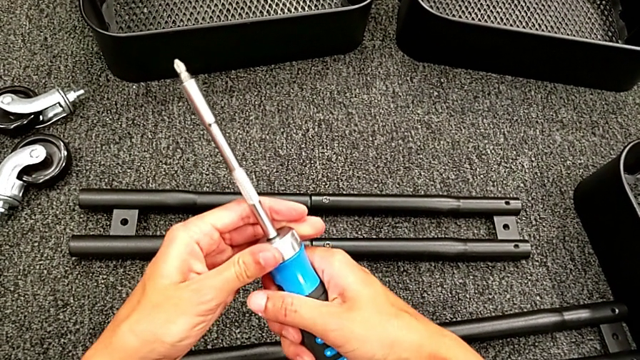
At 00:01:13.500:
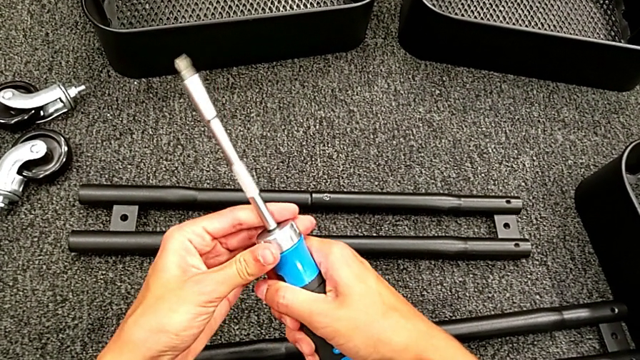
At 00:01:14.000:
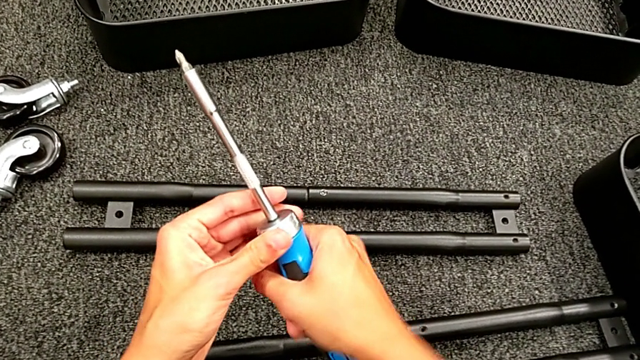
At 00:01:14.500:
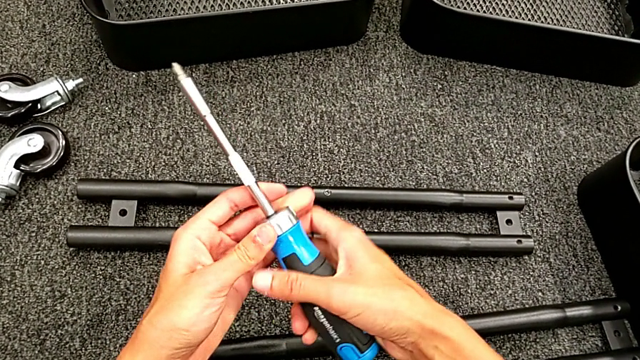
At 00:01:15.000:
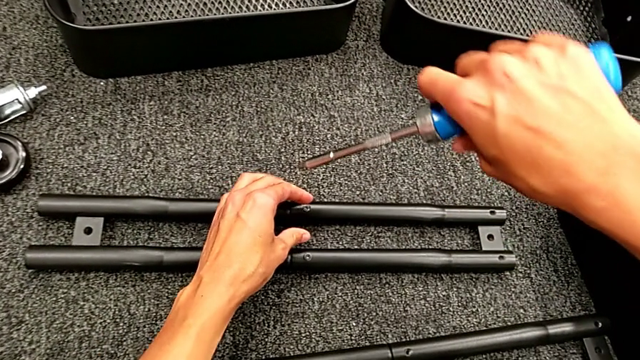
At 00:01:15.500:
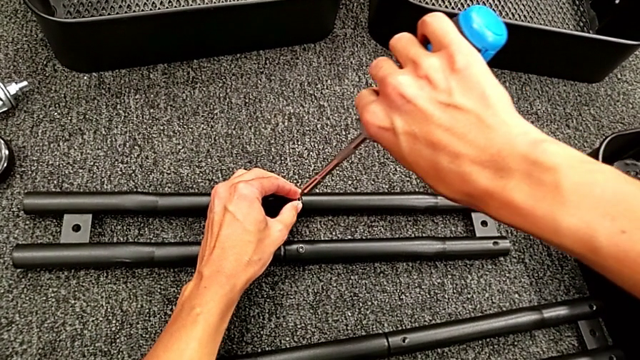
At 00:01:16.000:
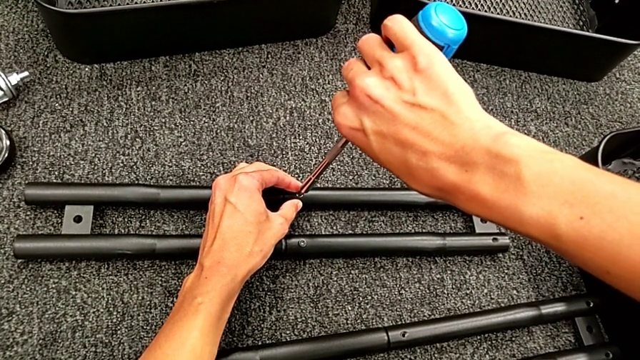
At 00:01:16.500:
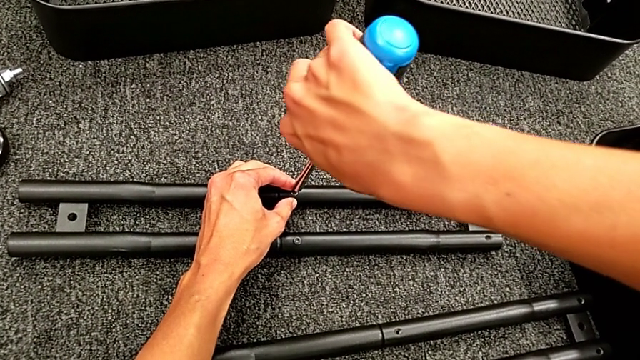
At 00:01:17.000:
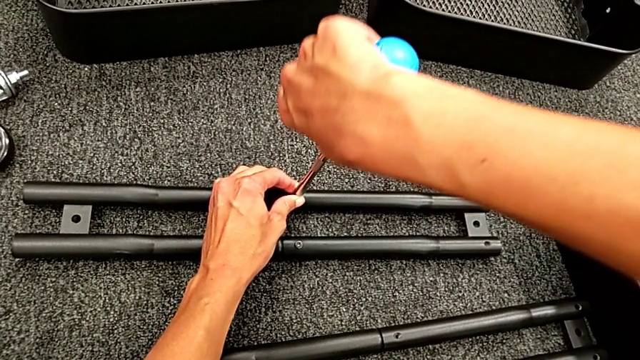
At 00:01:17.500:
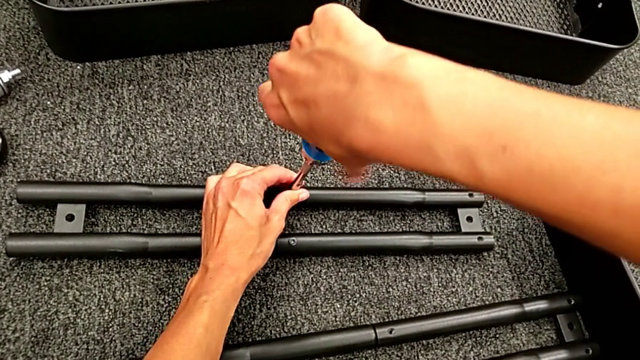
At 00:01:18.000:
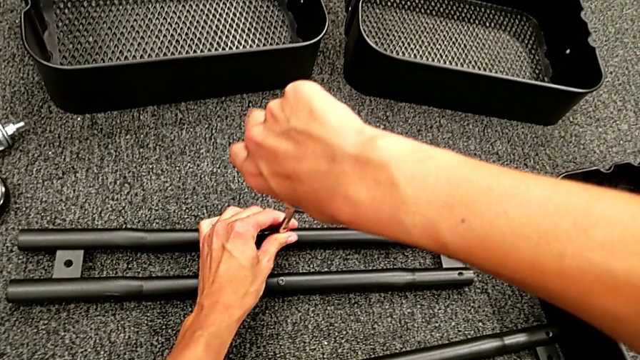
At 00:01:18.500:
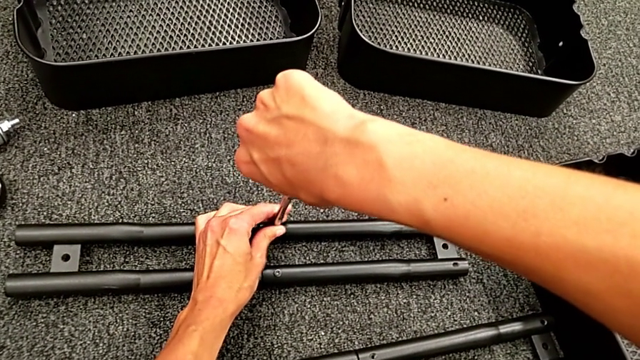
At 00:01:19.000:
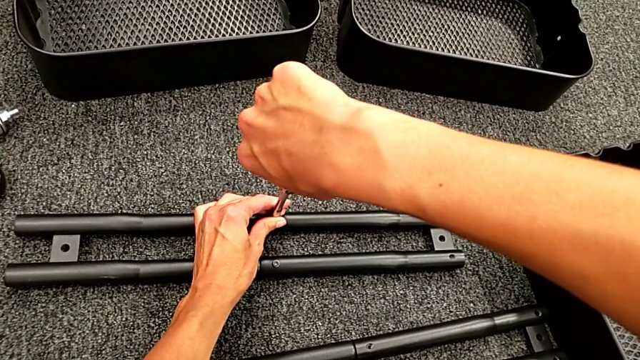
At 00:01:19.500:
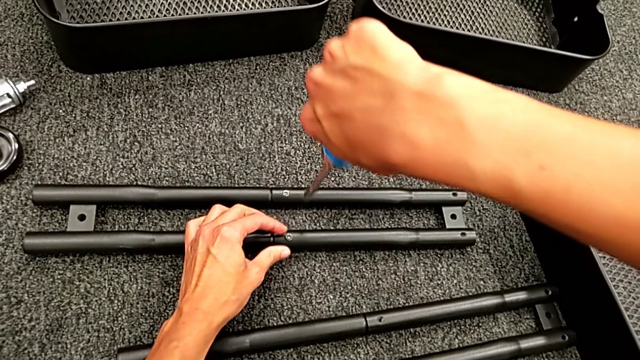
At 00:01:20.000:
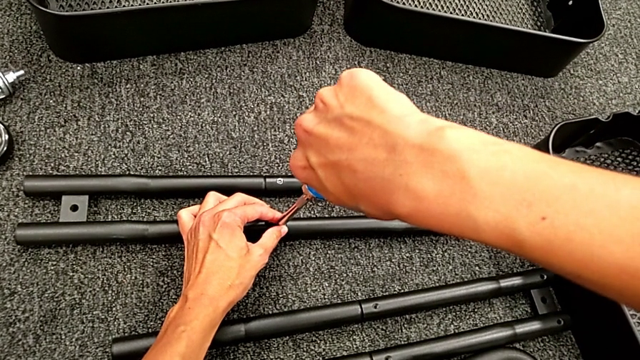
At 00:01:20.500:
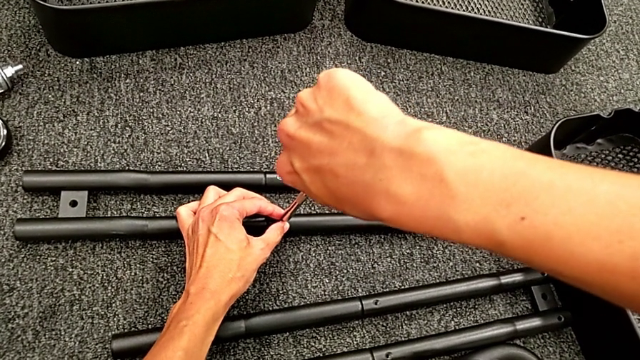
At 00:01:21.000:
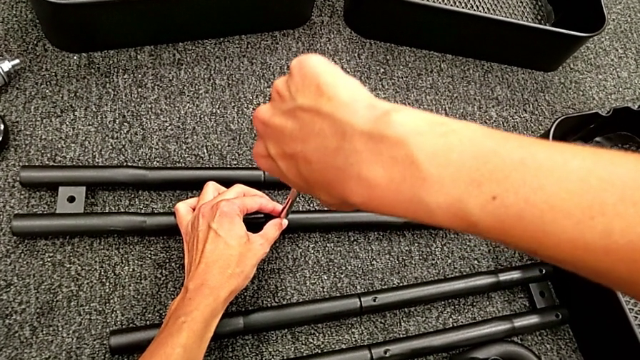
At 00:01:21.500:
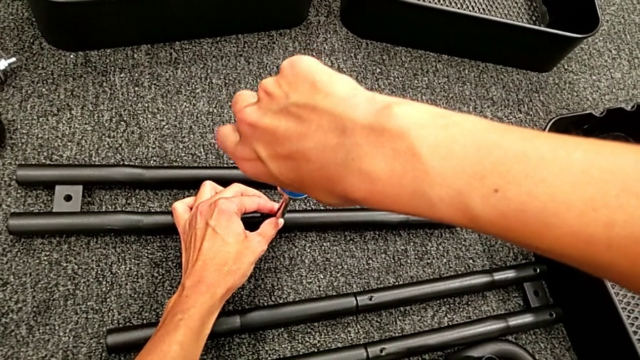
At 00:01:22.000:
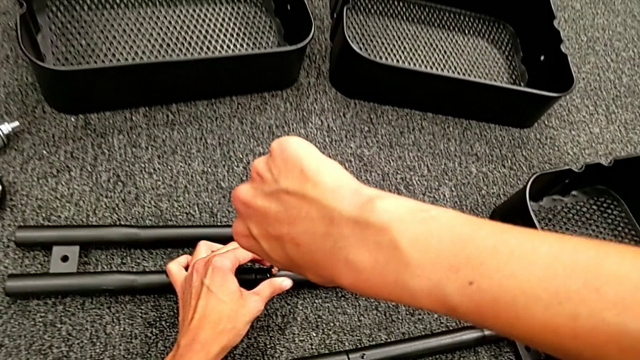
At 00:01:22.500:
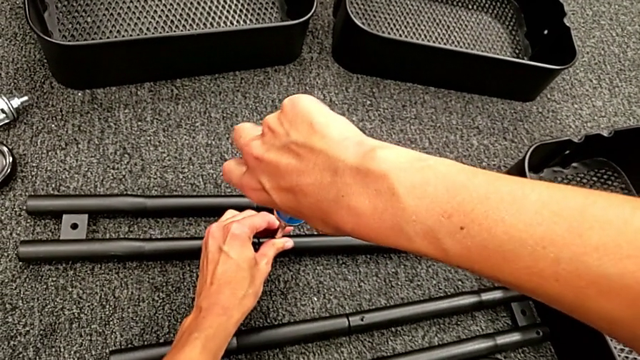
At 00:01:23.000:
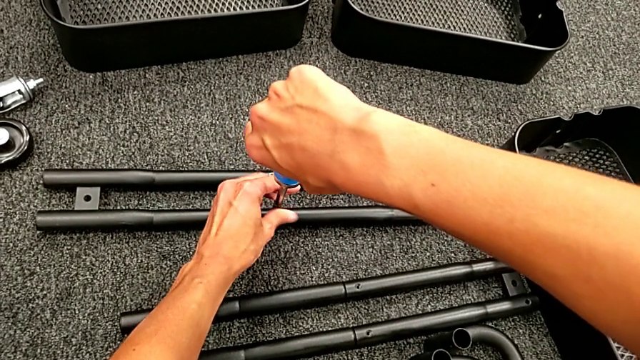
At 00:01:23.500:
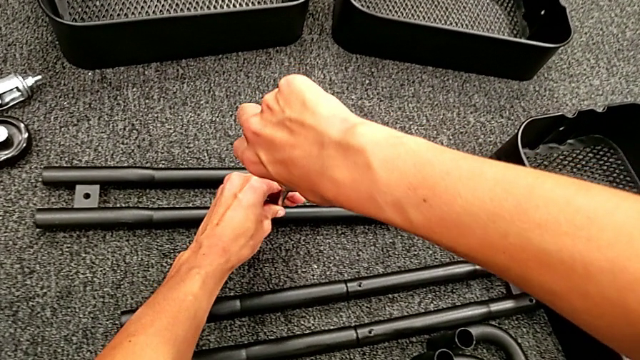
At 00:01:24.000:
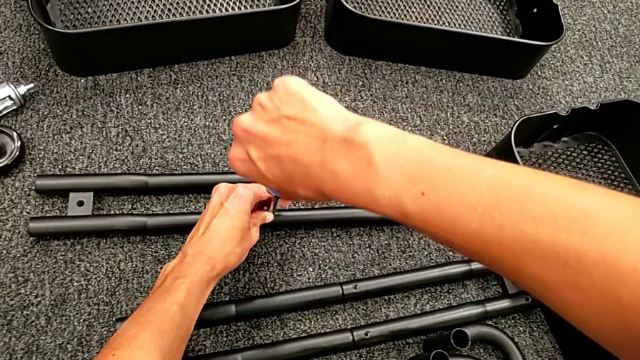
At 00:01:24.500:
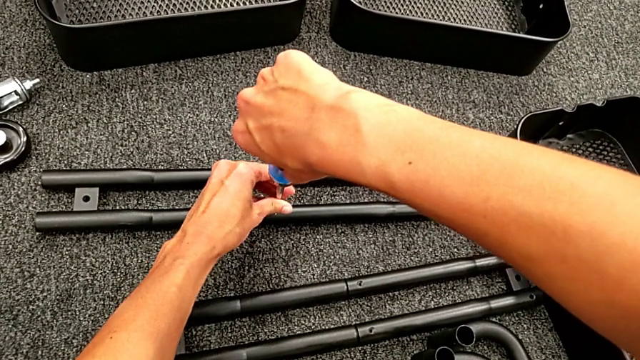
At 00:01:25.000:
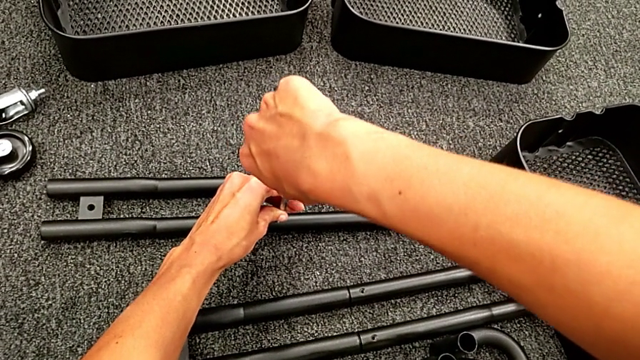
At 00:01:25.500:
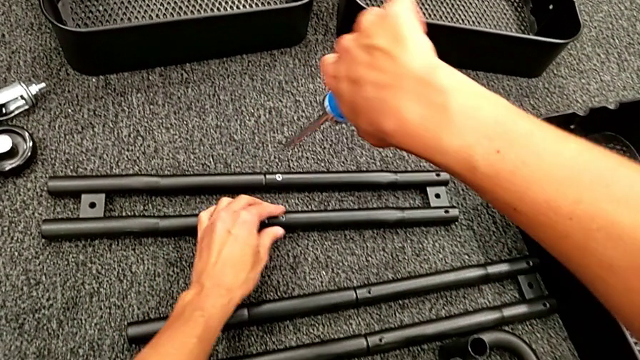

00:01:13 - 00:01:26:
The camera wearer is assembling the black tubes. They place the blue screwdriver, screw the first screw, place the blue screwdriver and screw the second screw.

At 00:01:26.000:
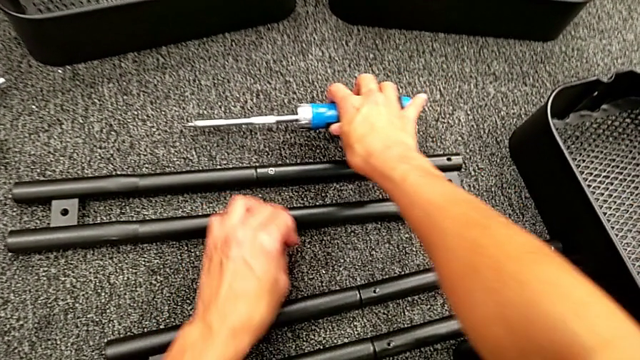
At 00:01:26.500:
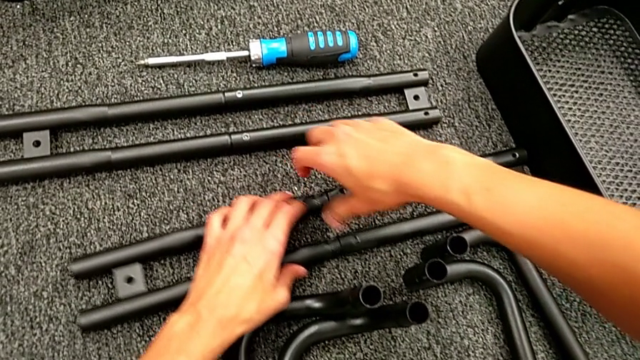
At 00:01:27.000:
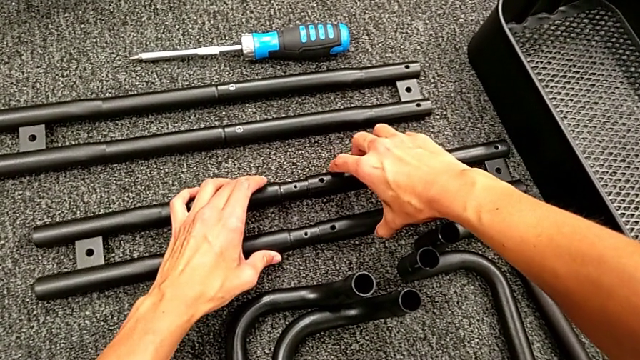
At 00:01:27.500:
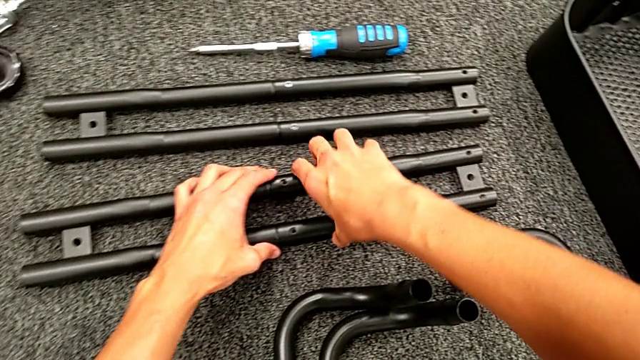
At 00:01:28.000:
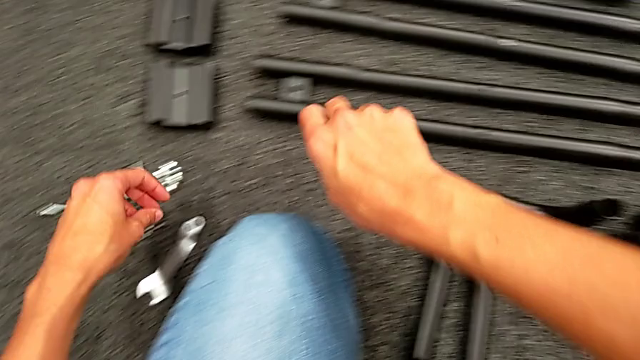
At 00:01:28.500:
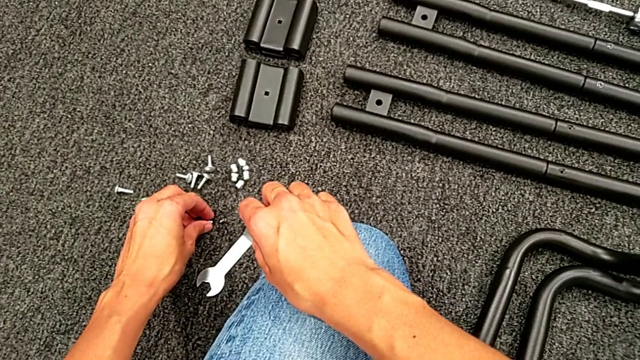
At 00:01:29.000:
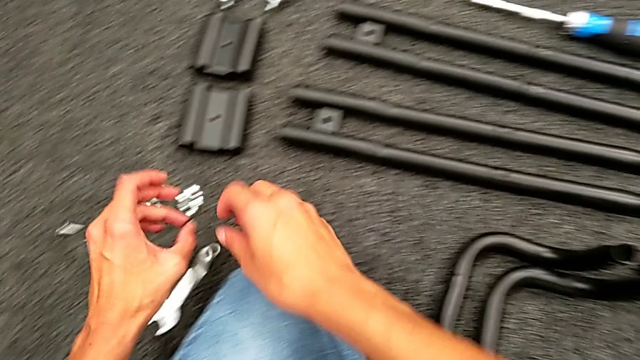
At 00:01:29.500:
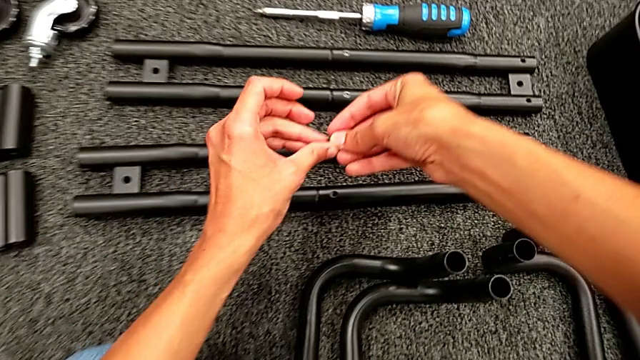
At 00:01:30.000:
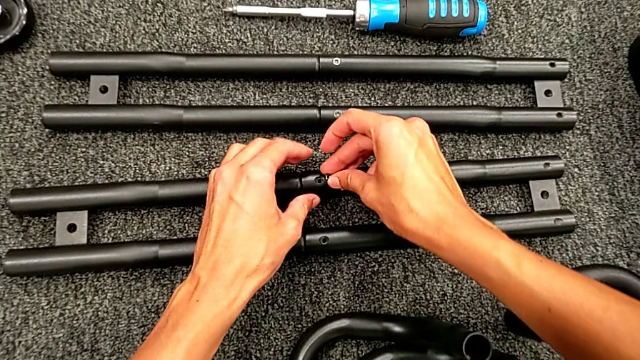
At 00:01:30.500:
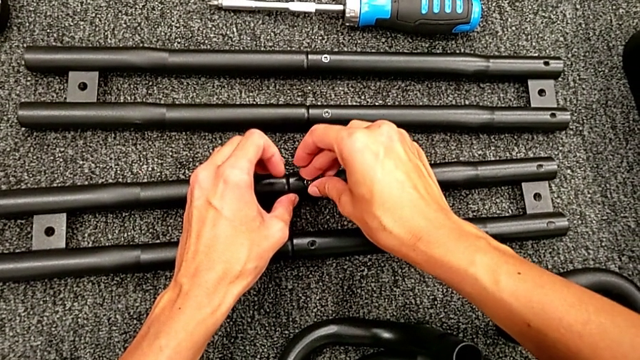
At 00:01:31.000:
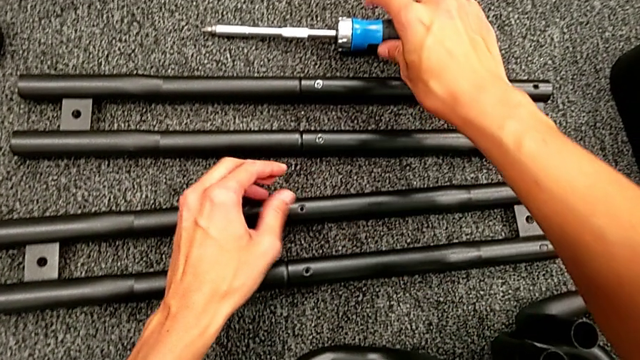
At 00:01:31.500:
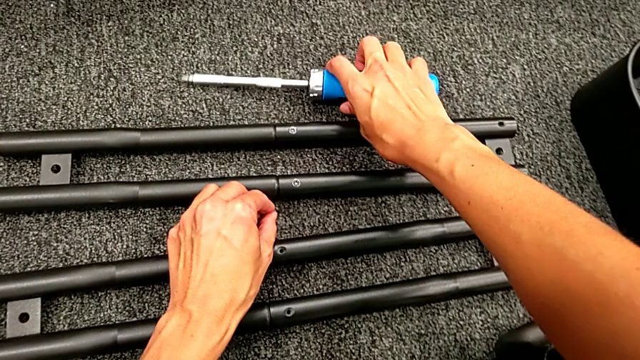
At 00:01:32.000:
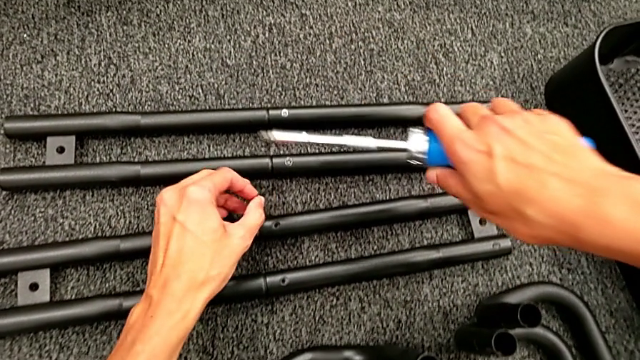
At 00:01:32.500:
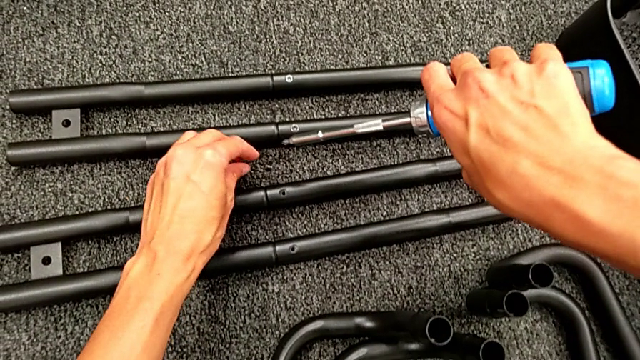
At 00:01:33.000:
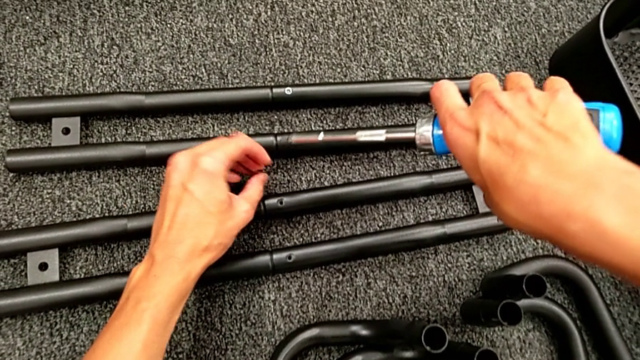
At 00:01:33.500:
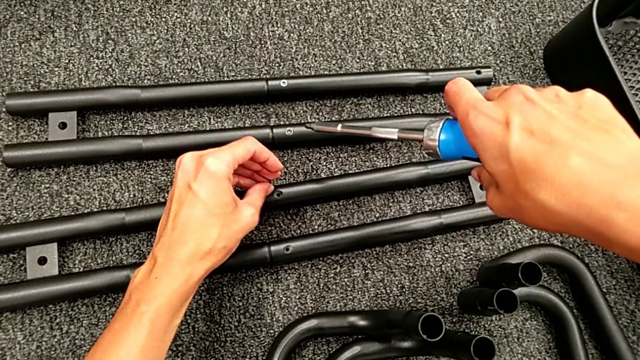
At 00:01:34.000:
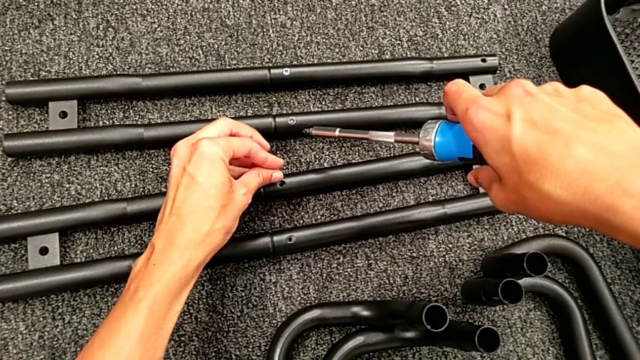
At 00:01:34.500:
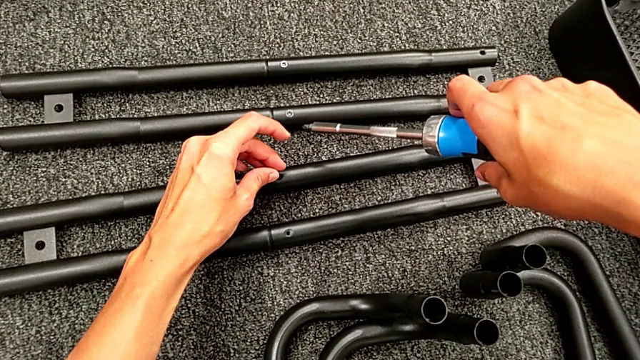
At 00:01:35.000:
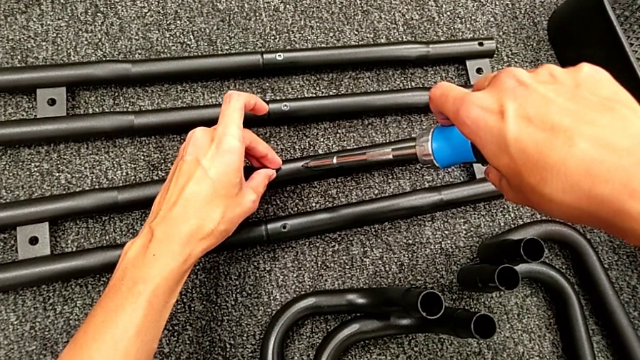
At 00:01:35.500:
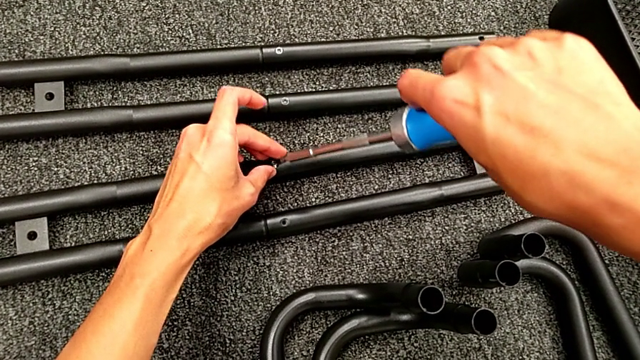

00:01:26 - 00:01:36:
The camera wearer is assembling the black tubes. They assemble the second screw, grab the first screw and place the second screw twice.
